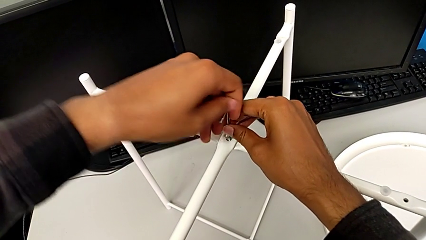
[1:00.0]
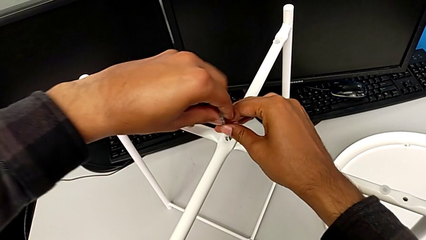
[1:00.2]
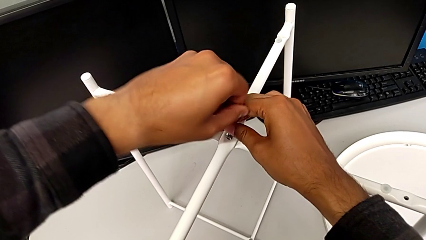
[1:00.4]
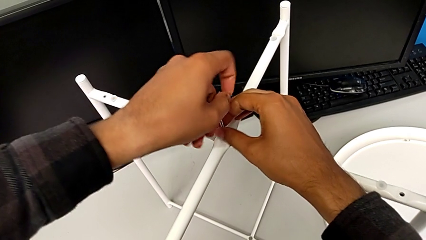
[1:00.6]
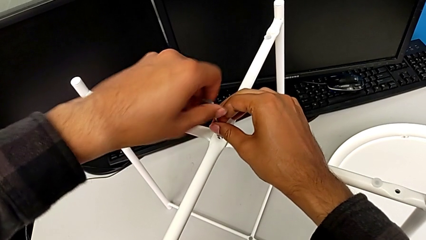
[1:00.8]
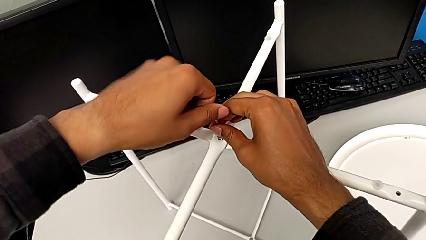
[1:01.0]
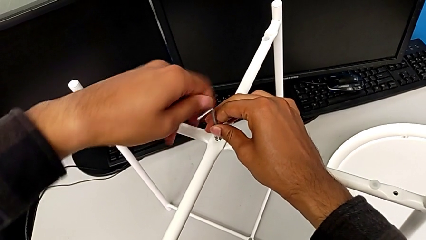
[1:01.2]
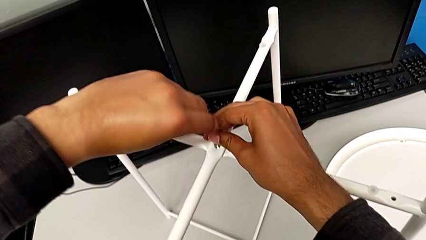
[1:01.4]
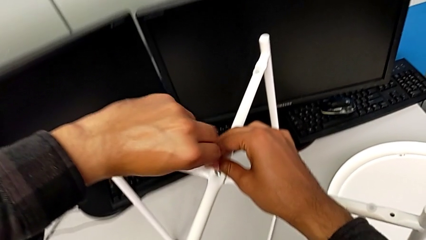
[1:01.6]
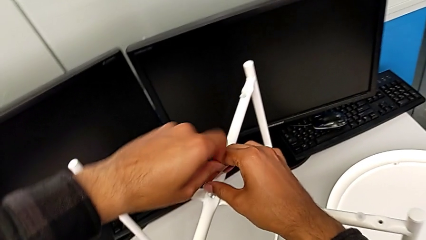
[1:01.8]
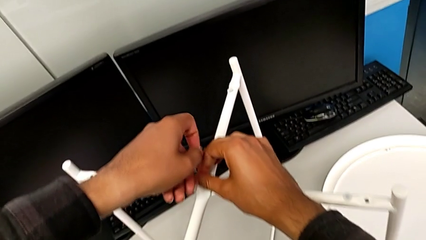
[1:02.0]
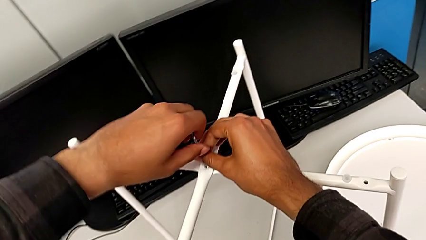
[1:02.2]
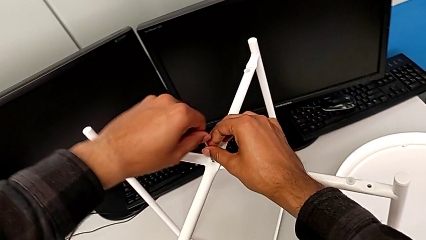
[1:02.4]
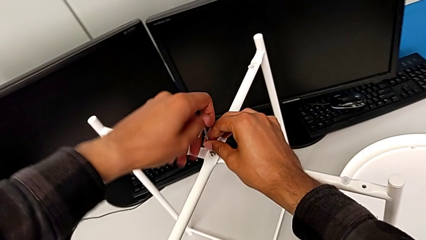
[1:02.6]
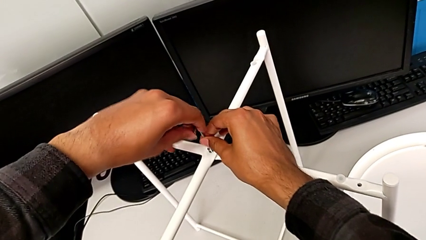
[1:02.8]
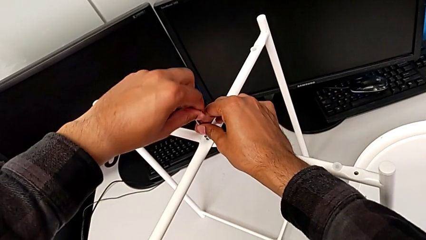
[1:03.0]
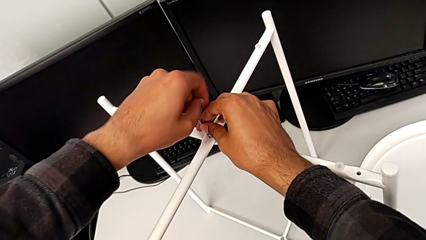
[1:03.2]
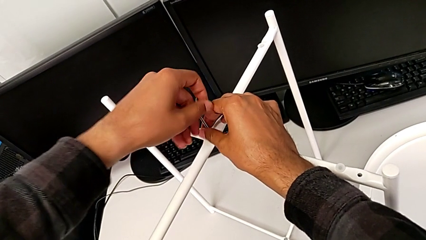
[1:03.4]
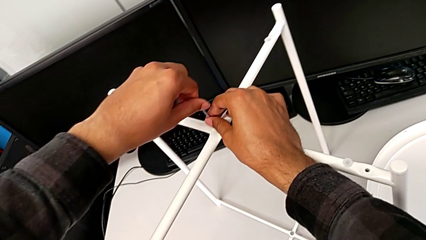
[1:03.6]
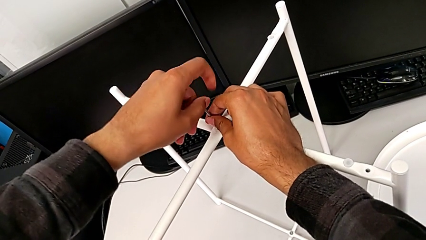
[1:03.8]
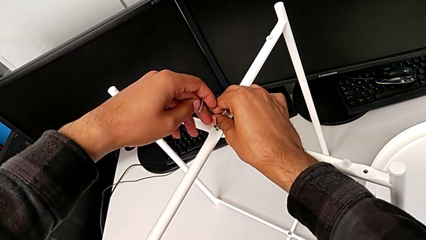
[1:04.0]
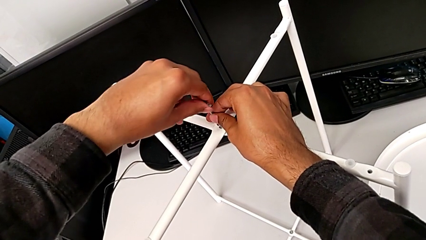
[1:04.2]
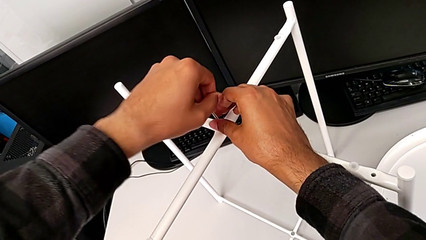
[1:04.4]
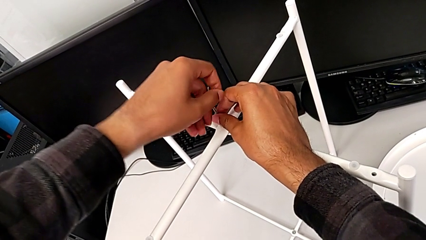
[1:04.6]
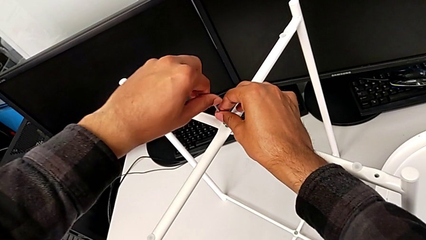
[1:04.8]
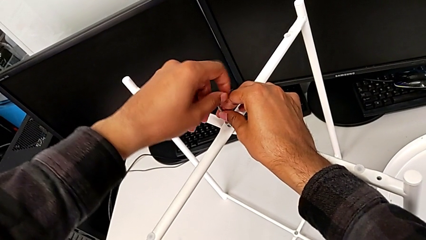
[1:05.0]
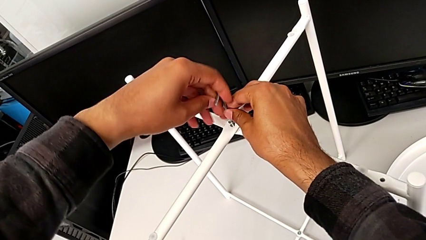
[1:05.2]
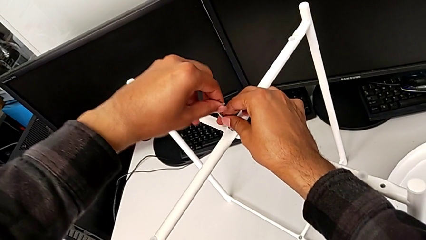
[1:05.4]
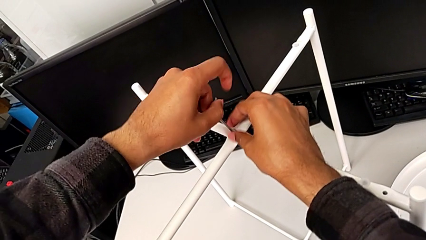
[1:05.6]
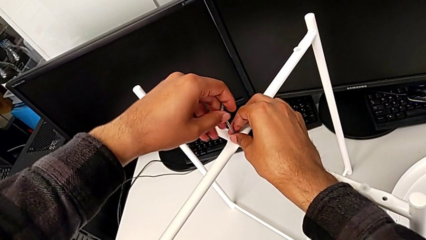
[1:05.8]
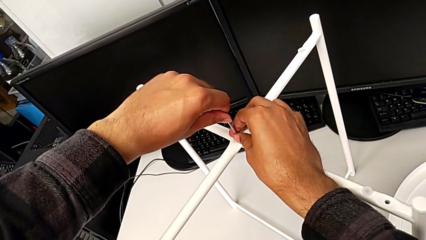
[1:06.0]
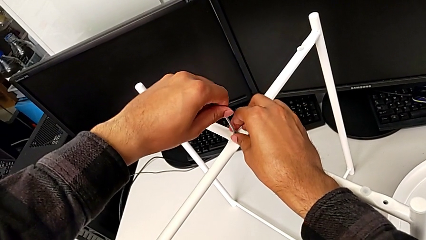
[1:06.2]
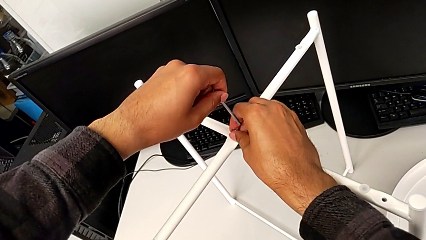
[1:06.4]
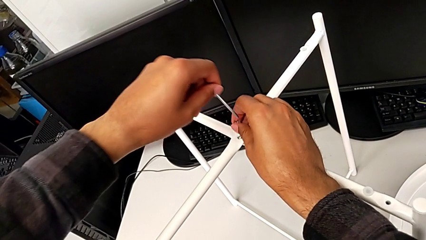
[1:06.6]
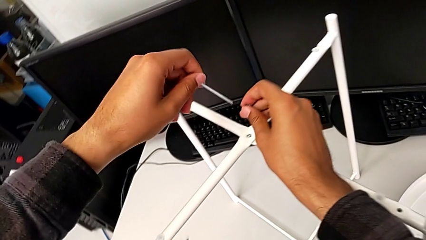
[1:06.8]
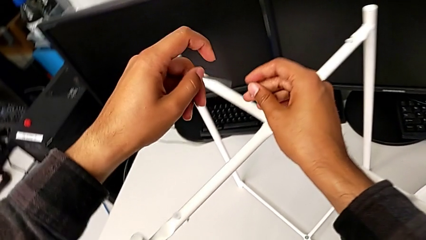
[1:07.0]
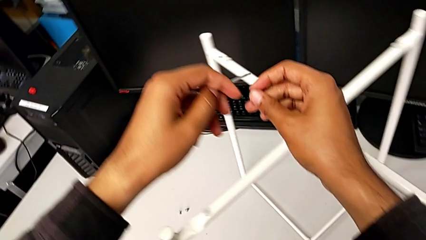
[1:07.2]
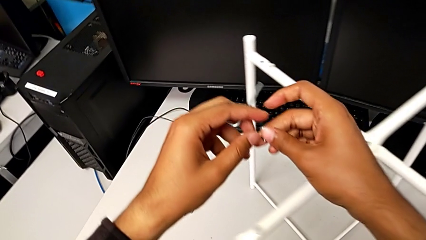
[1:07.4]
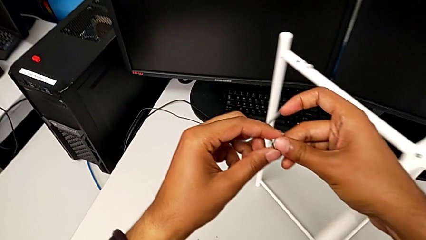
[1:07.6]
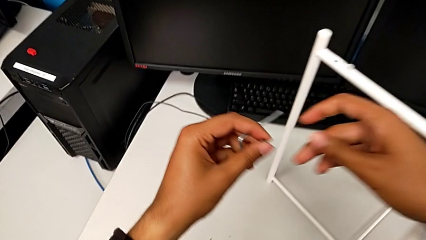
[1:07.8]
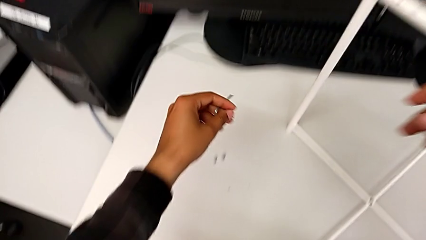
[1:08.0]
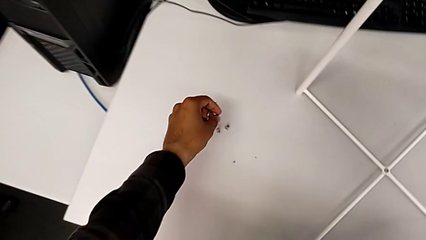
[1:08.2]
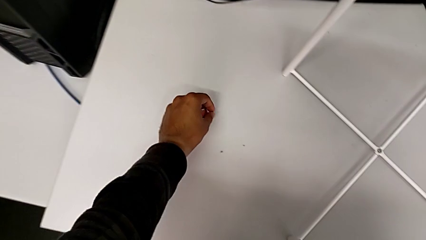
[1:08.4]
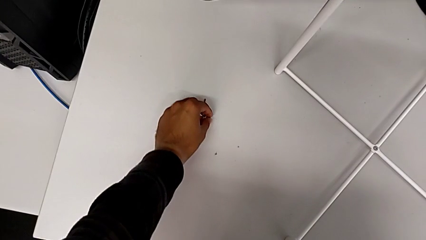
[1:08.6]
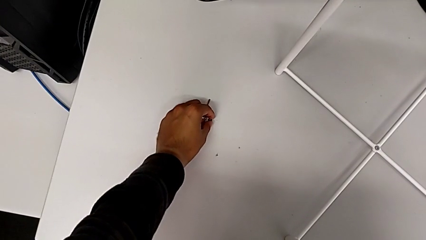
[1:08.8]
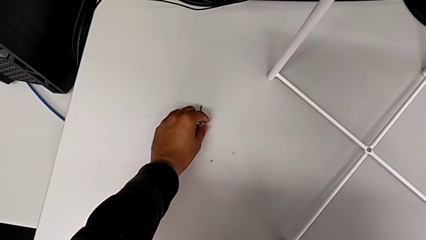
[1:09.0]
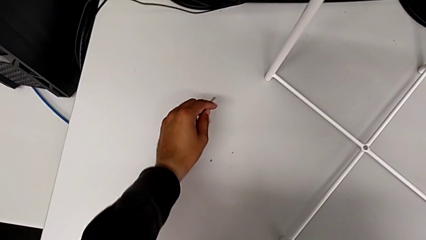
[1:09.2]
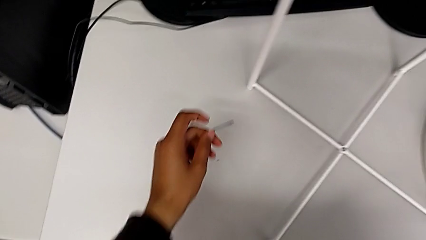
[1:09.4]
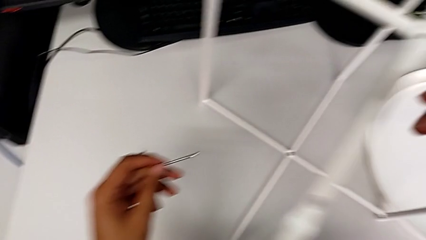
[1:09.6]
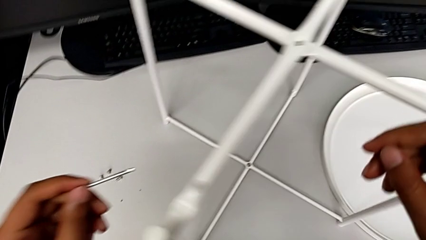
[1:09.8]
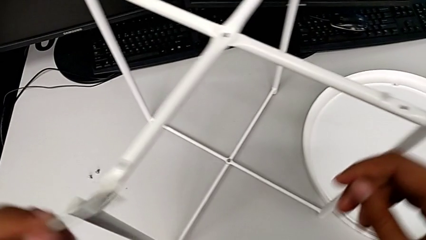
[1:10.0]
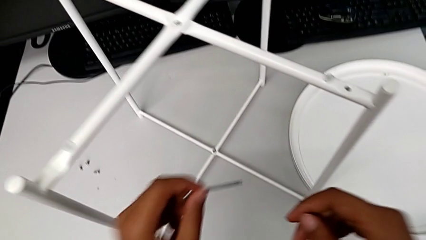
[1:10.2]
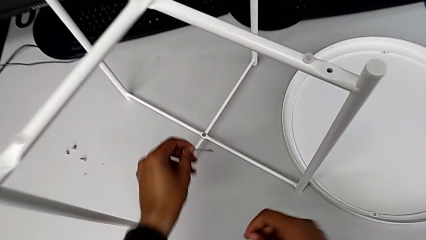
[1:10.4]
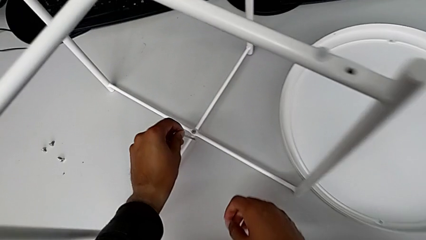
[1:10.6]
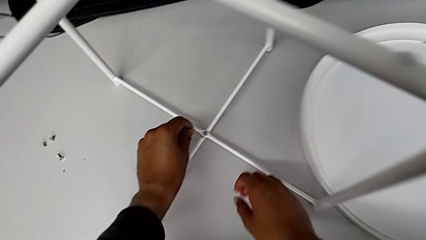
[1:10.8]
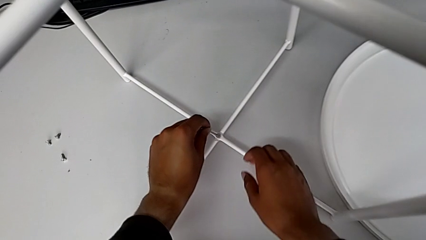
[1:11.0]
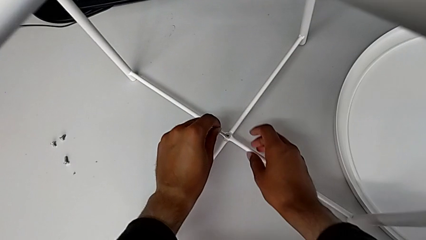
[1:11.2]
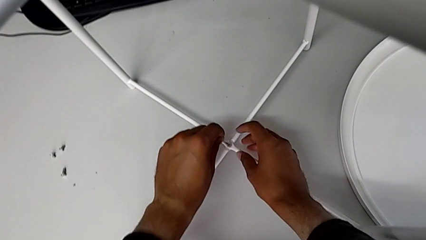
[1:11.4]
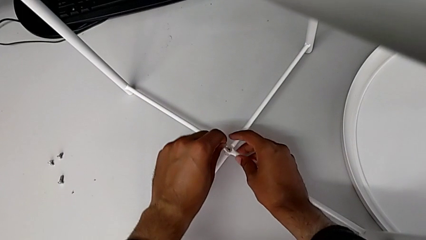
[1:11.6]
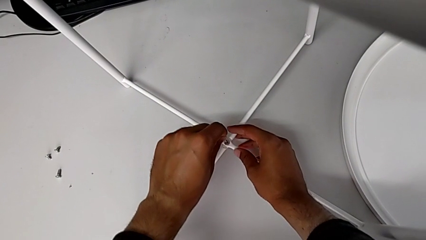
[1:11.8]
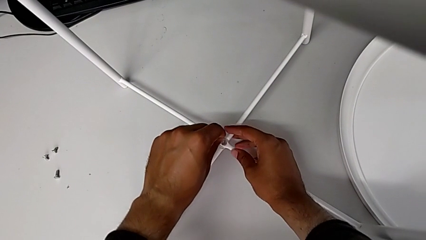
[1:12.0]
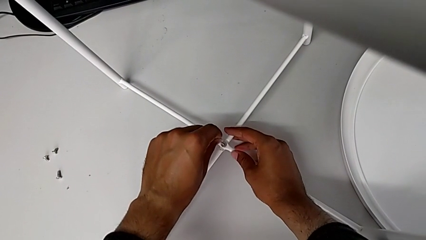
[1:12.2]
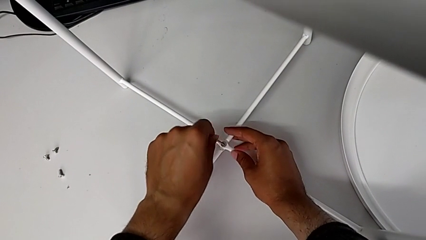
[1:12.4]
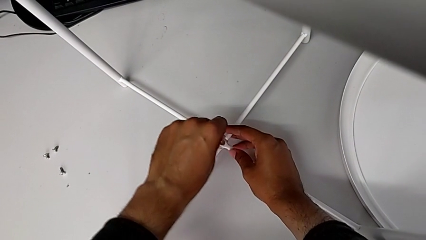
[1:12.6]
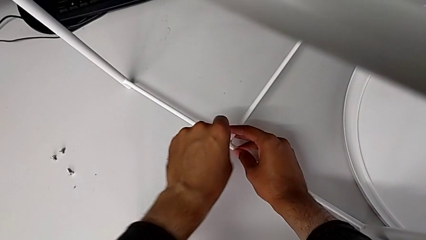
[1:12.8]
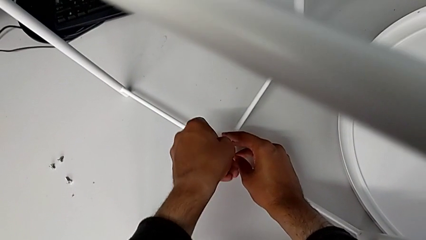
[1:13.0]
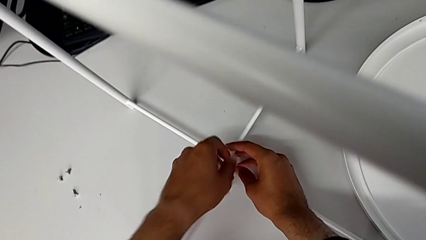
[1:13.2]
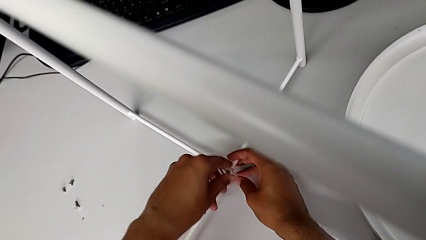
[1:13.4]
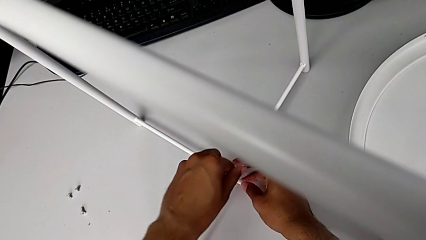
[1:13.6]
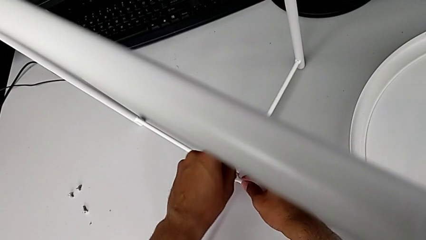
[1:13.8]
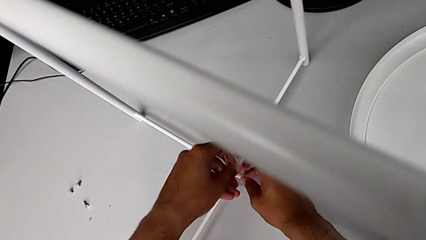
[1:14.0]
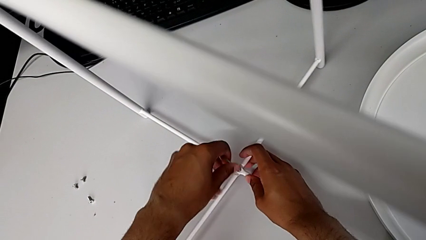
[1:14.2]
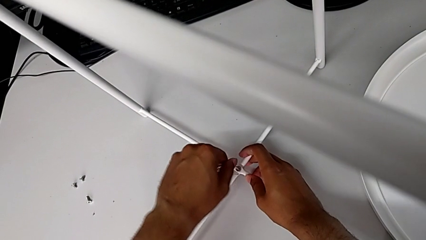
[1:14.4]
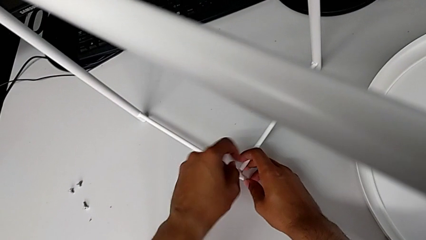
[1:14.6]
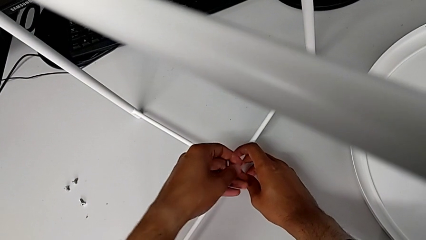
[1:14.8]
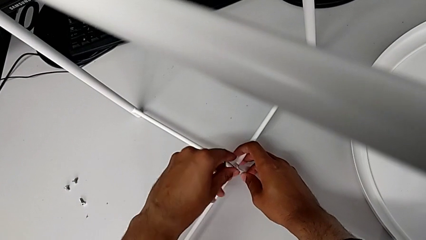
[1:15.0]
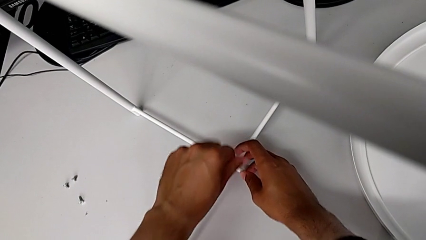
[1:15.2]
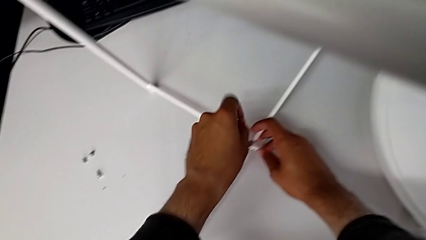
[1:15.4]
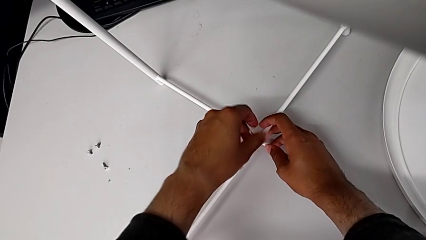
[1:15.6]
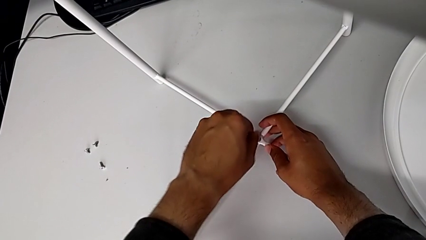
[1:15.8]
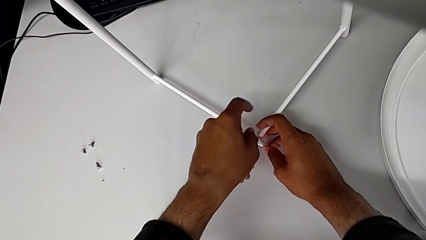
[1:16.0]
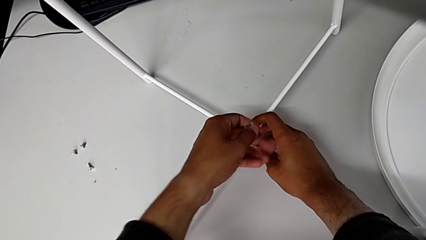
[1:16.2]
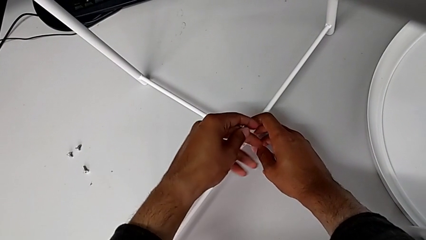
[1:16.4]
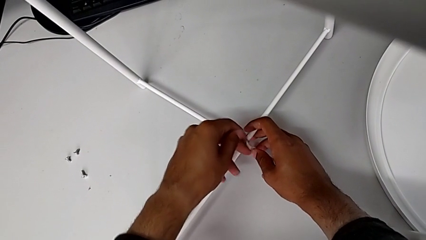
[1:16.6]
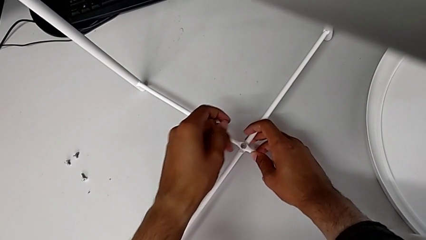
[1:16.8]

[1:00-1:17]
The camera wearer is disassembling the legs. They keep unscrewing the hex socket head, withdraw the Allen wrench with the left hand, disassemble the hex socket head with the right hand, grab it with the left hand, place it with the left hand, approach the tray table, insert the Allen wrench, unscrew the hex socket head and withdraw the Allen wrench.
